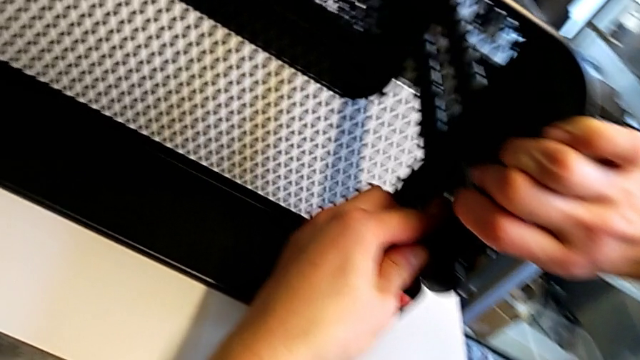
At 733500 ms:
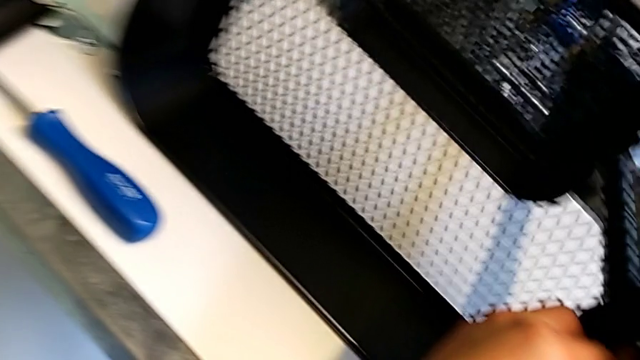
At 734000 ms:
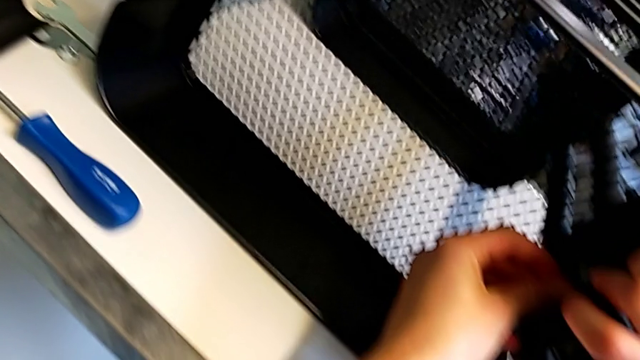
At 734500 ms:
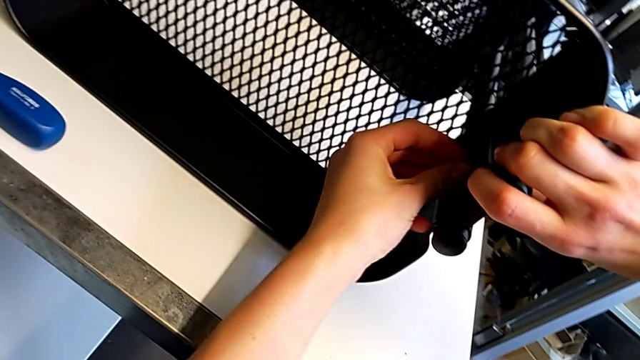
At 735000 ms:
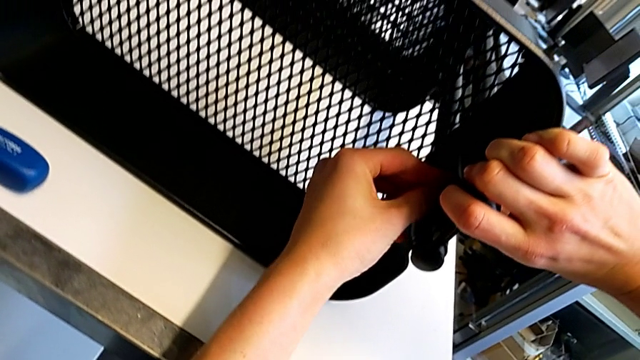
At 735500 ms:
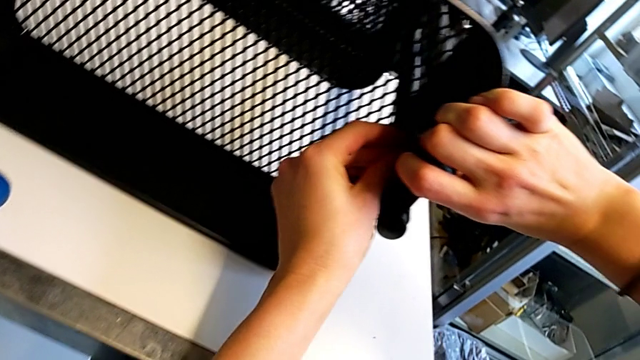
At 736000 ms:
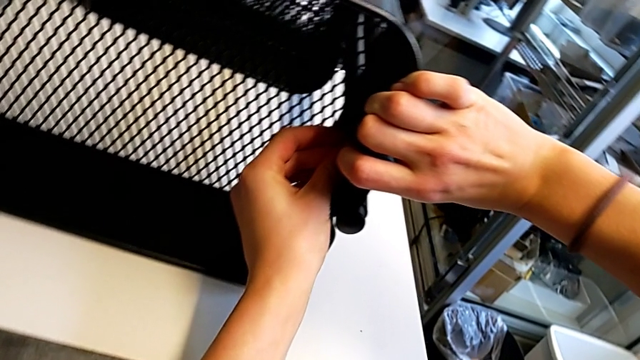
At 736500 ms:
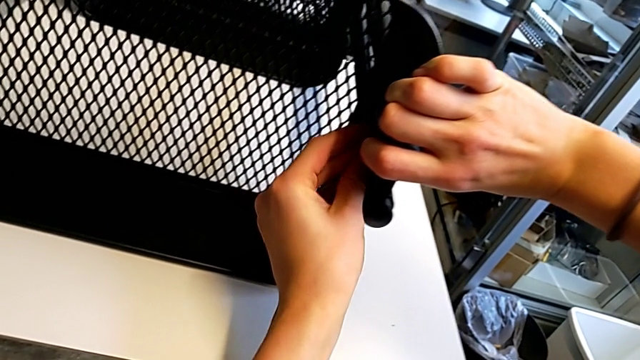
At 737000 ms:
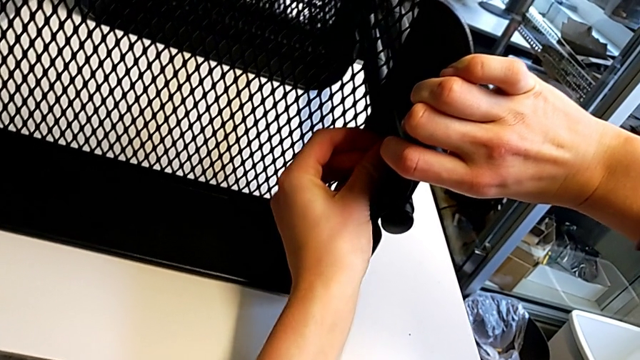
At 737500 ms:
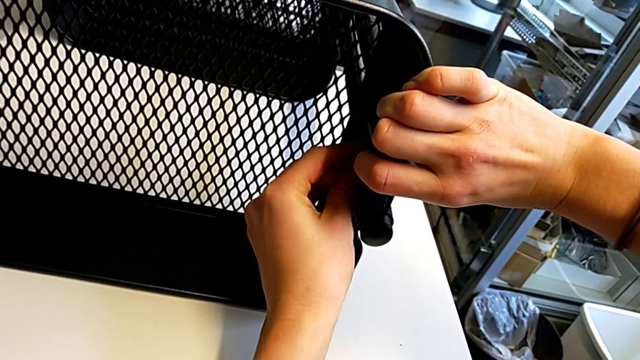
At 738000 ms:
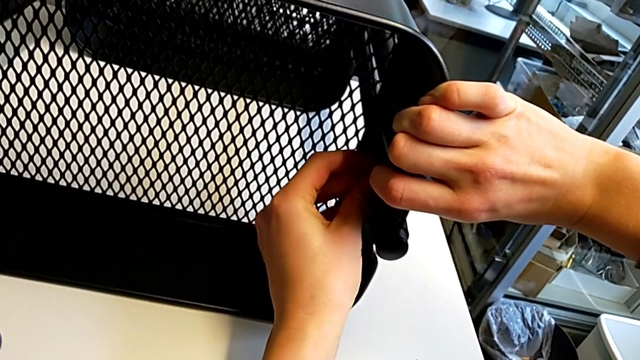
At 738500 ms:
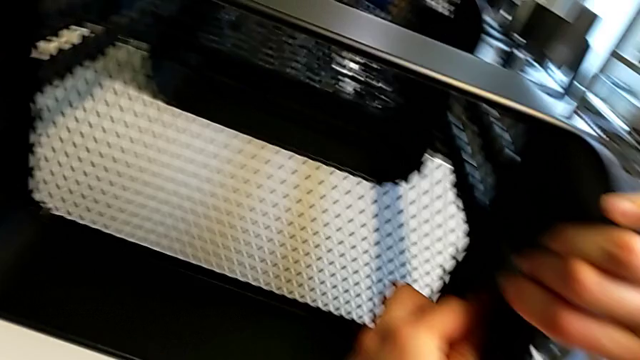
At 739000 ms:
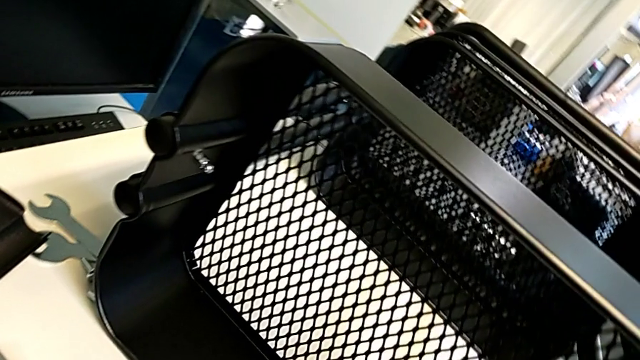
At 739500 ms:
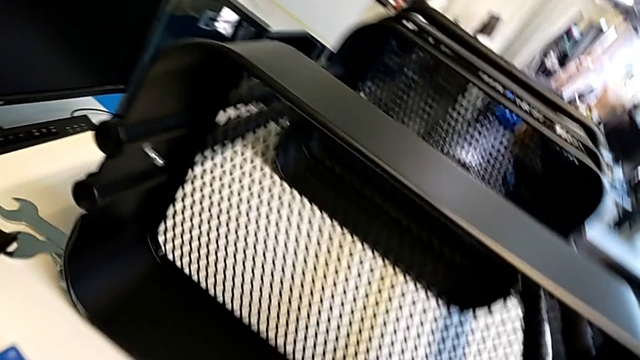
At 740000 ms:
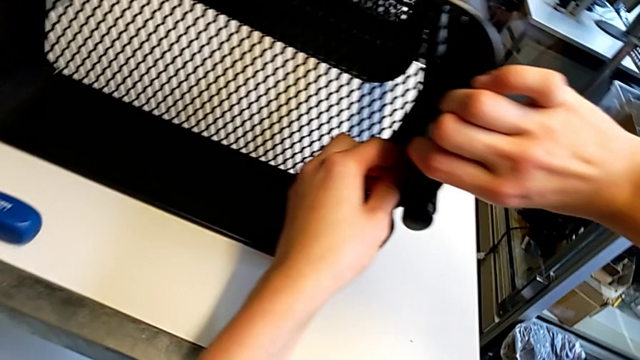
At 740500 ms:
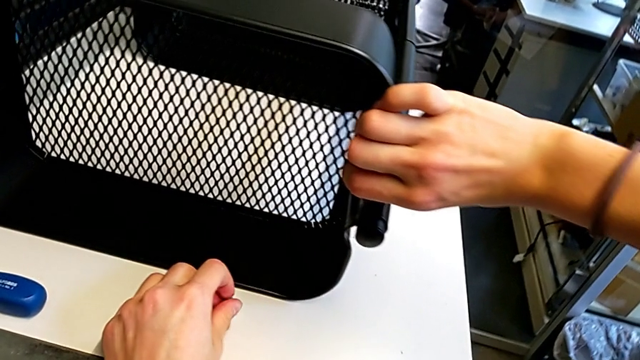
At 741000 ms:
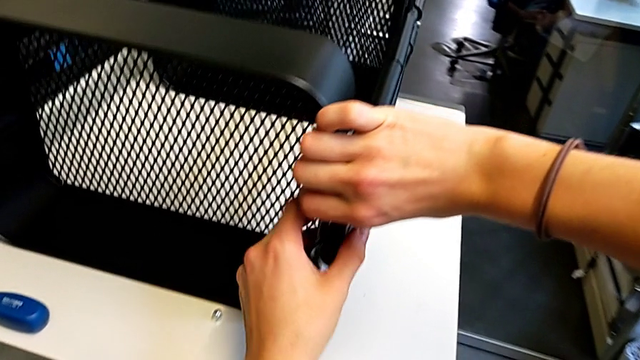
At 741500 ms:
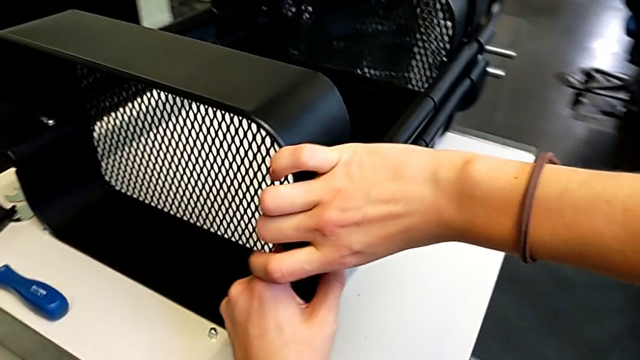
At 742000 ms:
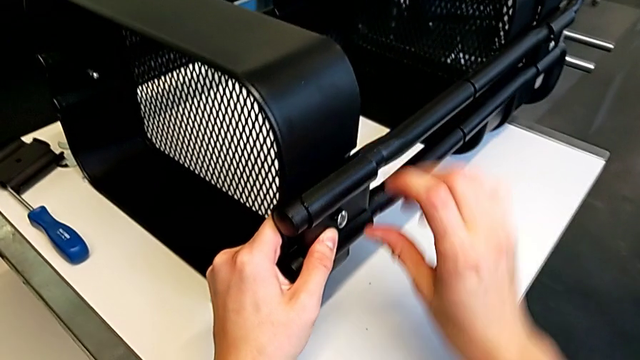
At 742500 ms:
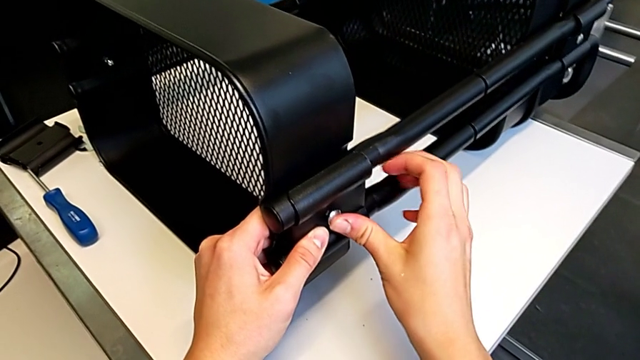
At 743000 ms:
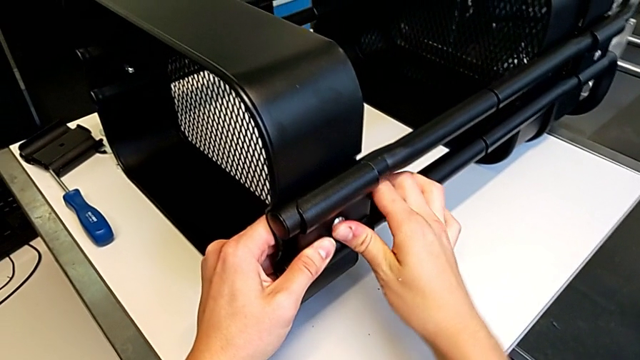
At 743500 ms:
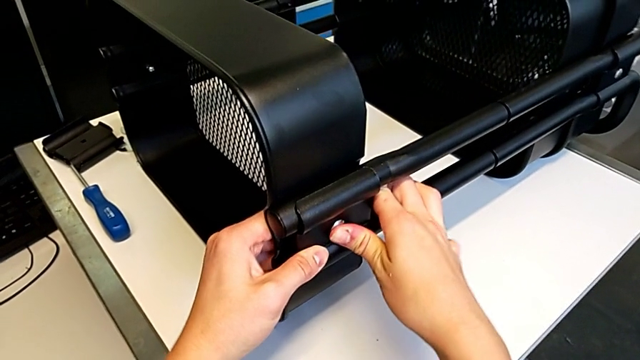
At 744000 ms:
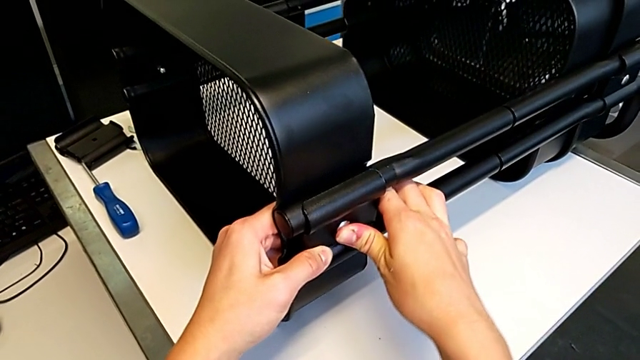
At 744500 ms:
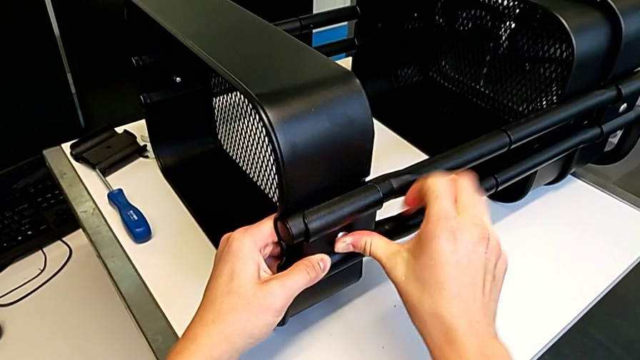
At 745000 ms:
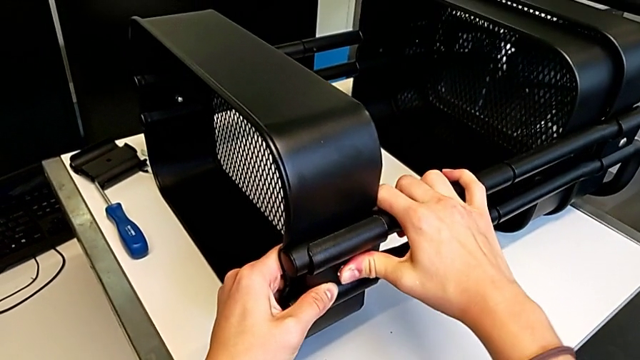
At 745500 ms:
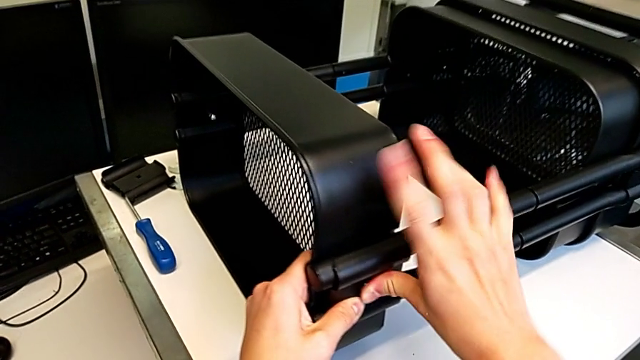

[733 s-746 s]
The camera wearer is assembling the second bracket in the top tray. They screw the hexagon cap nut, place it and press the bolt.

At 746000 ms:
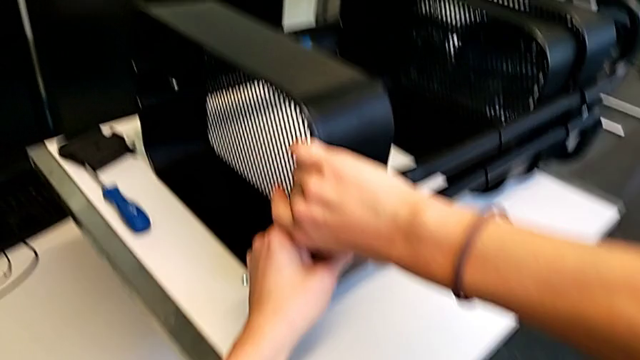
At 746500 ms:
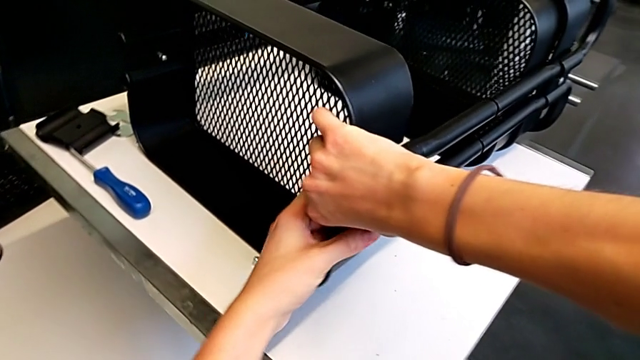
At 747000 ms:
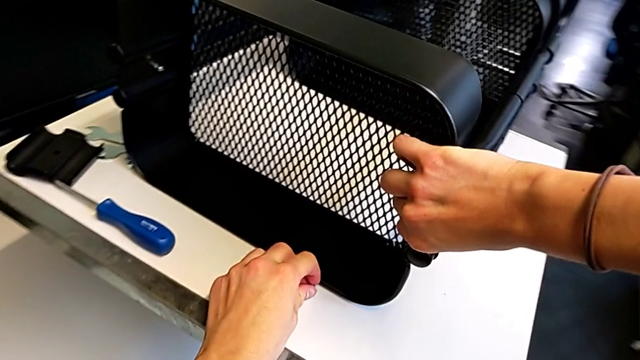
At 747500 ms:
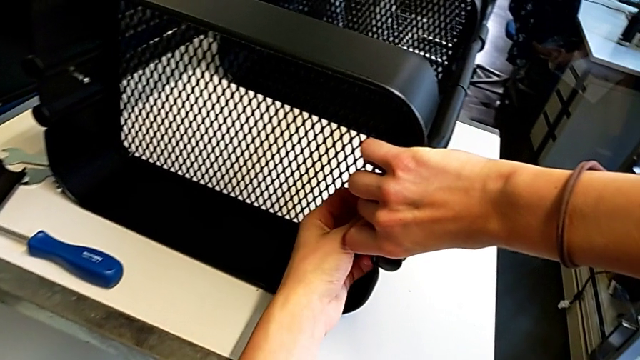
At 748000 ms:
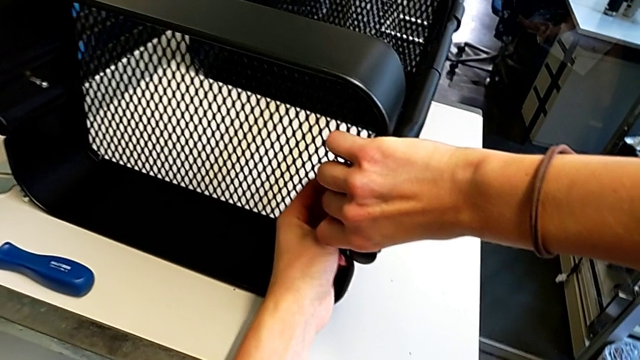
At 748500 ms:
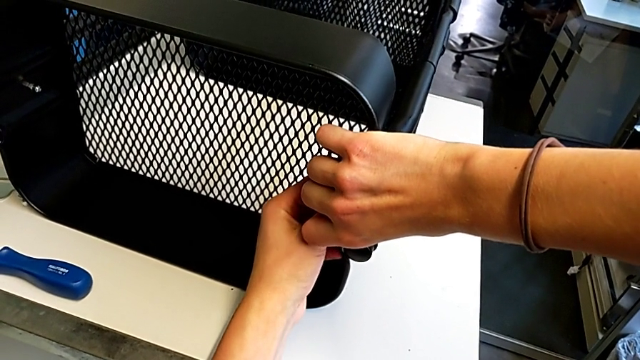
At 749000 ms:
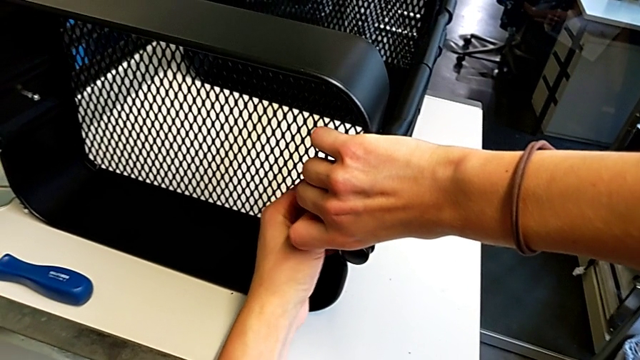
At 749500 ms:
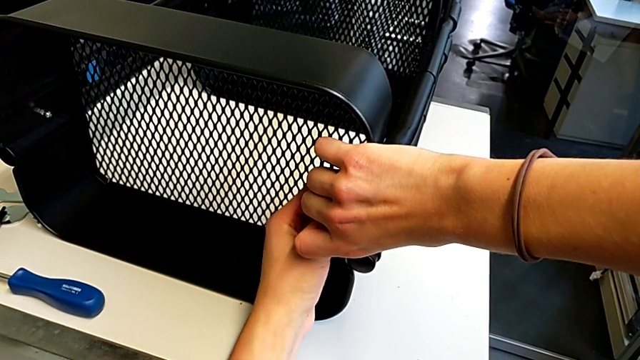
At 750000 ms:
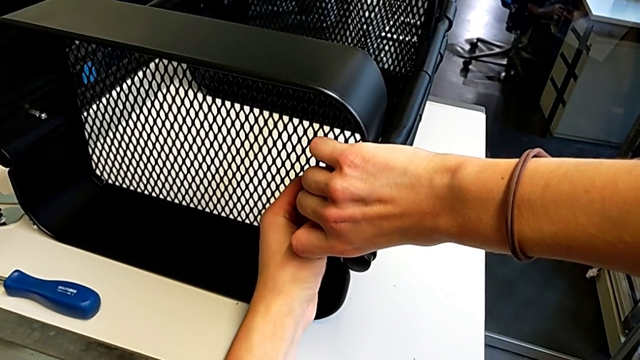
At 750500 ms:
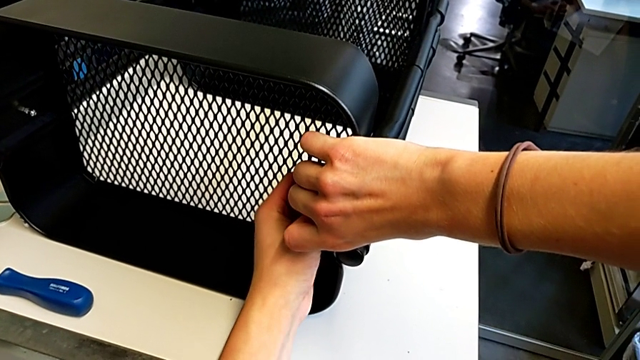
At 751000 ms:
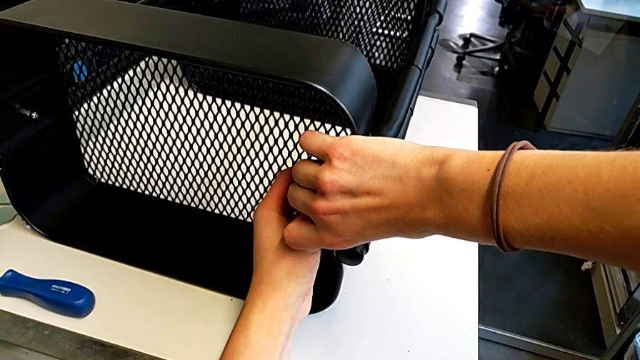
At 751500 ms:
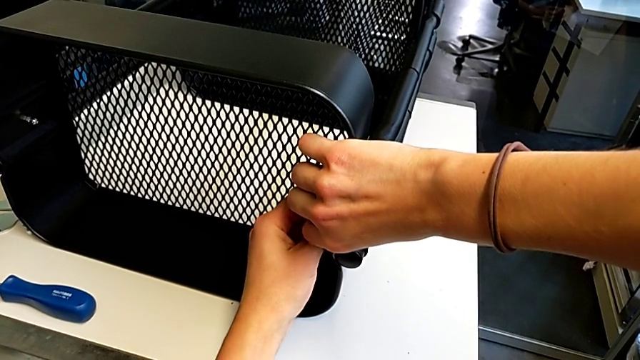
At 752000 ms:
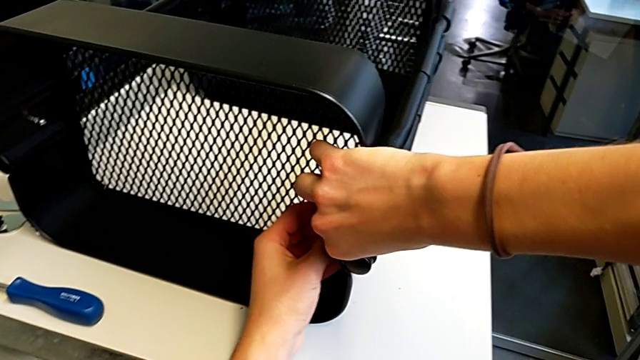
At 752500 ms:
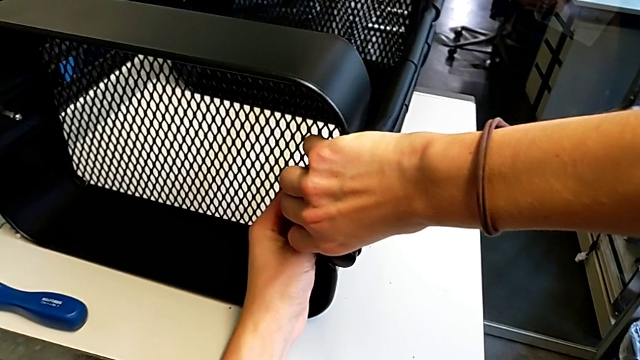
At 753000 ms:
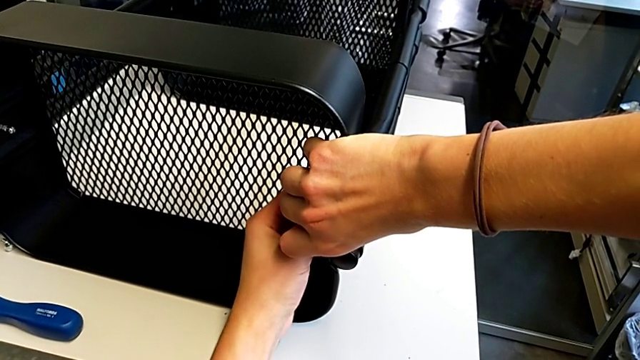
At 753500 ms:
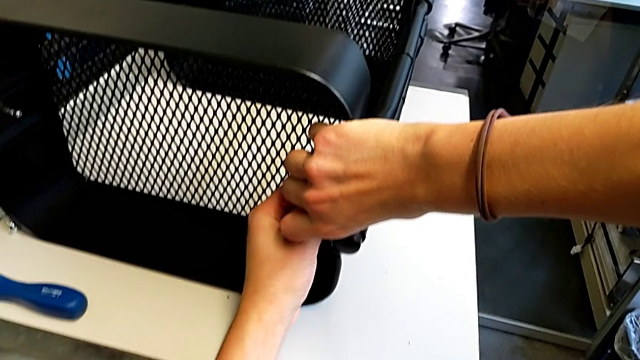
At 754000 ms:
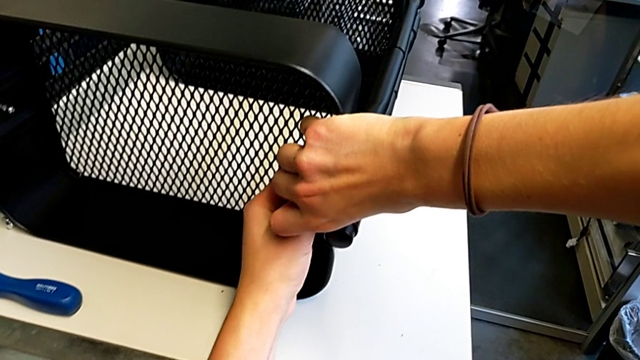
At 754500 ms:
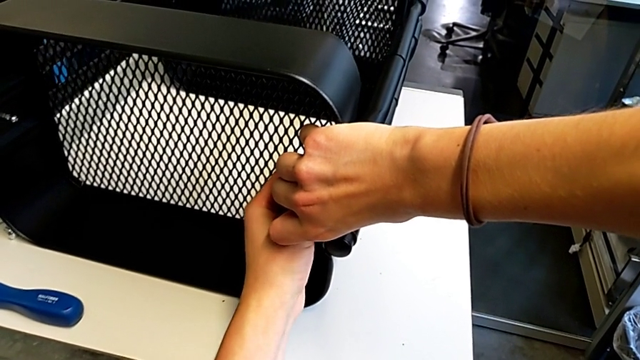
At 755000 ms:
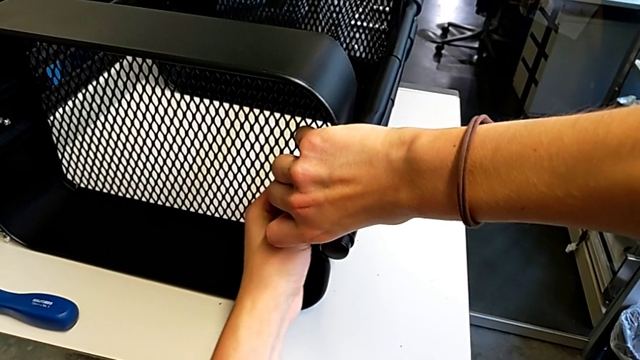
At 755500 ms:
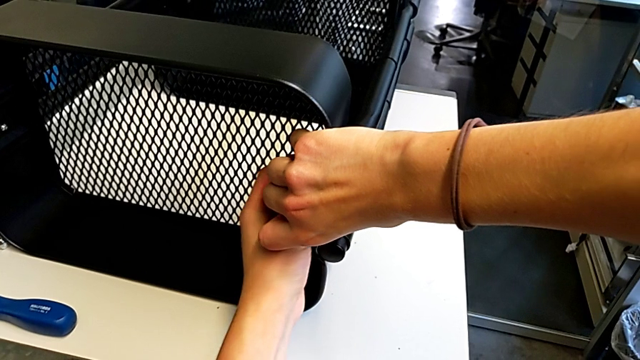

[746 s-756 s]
The camera wearer is assembling the second bracket in the top tray. They grab the hexagon cap nut, insert it and begin to screw it.
